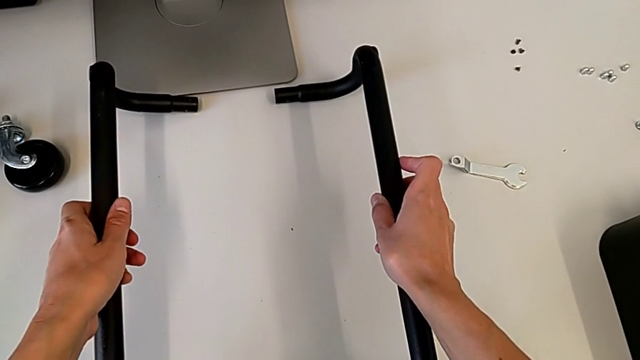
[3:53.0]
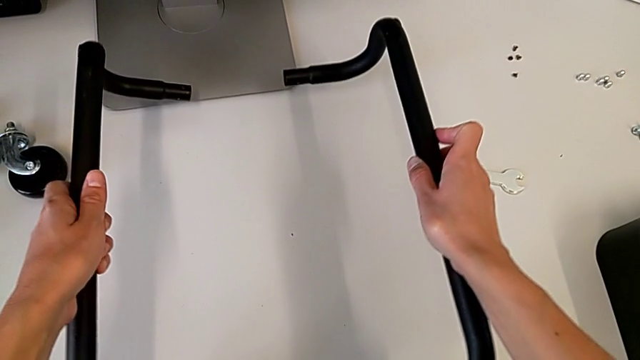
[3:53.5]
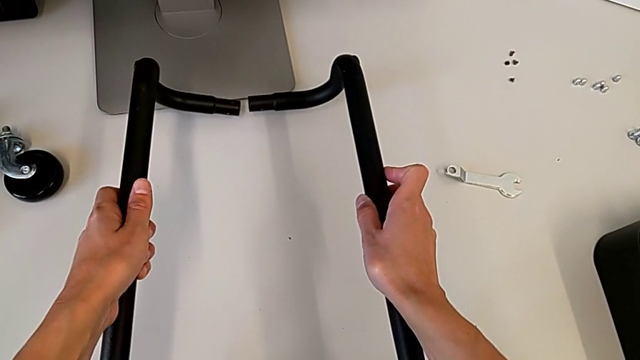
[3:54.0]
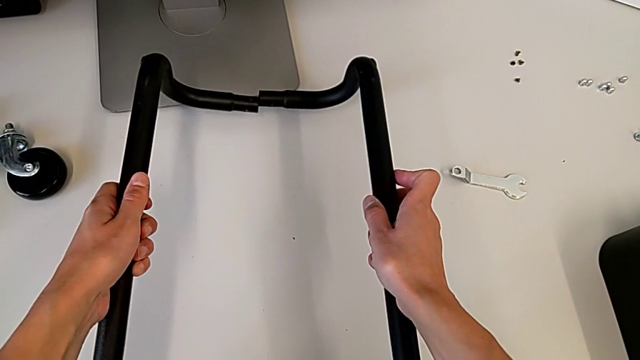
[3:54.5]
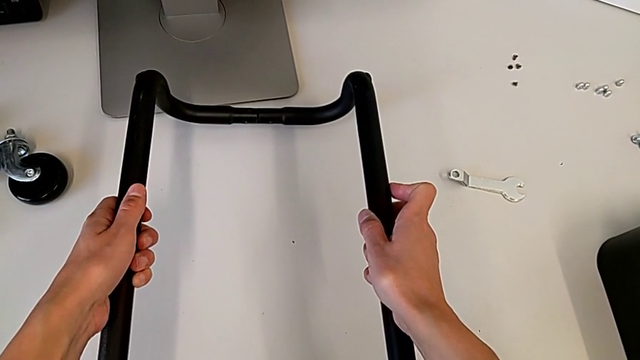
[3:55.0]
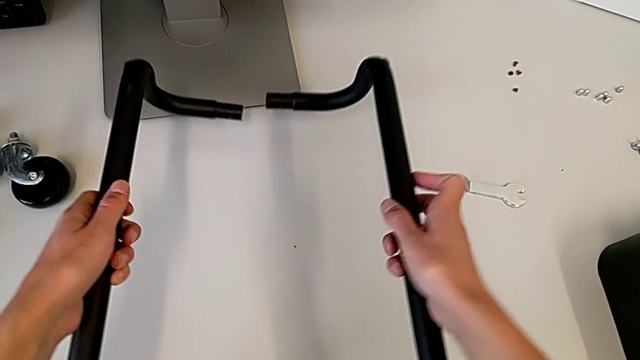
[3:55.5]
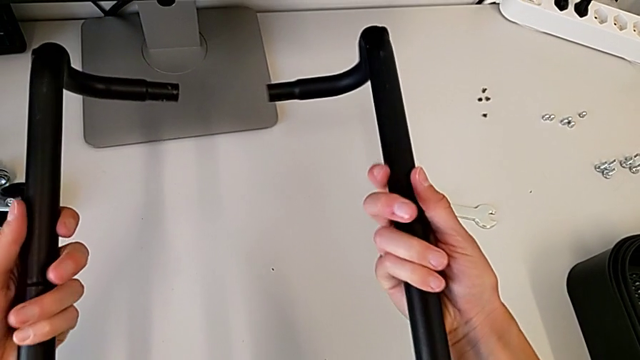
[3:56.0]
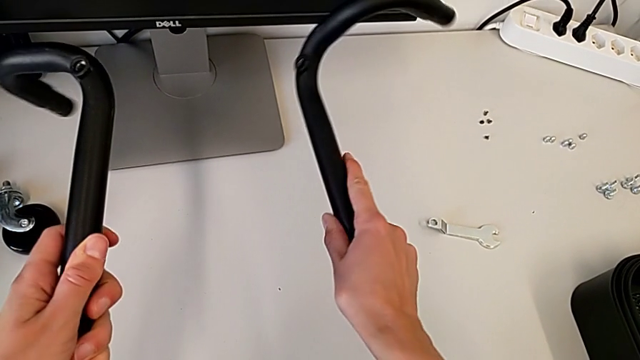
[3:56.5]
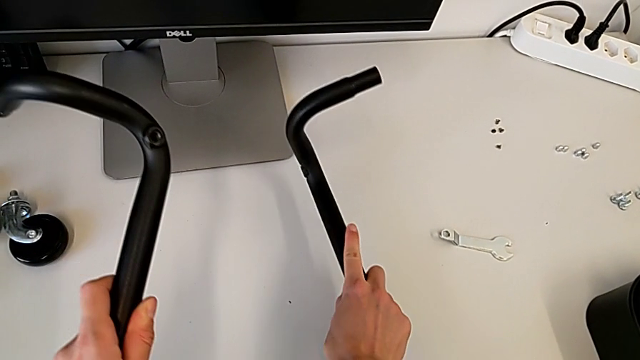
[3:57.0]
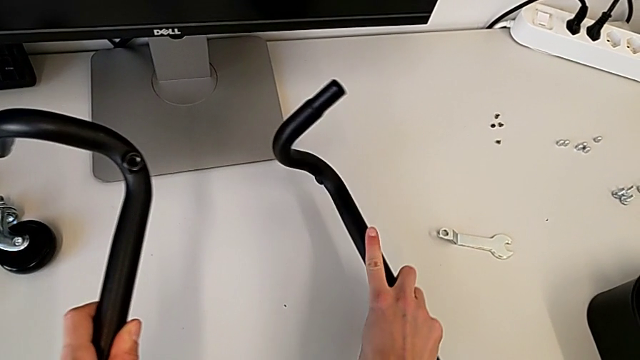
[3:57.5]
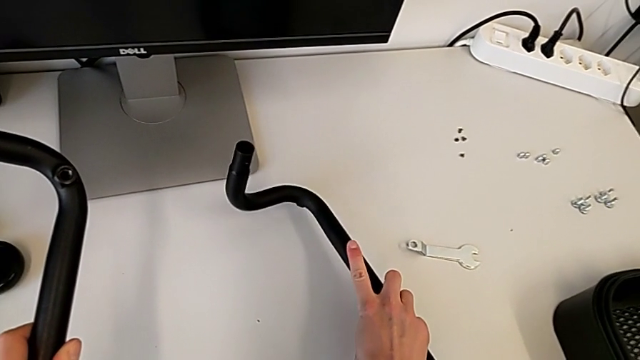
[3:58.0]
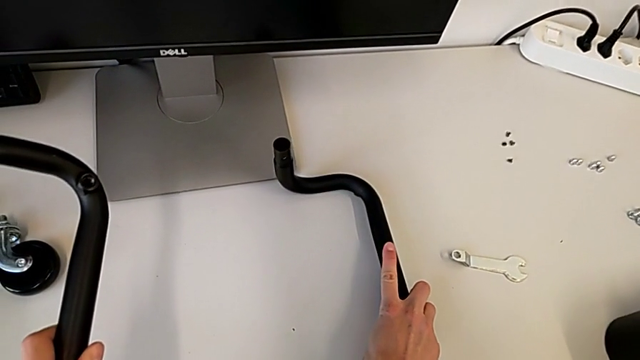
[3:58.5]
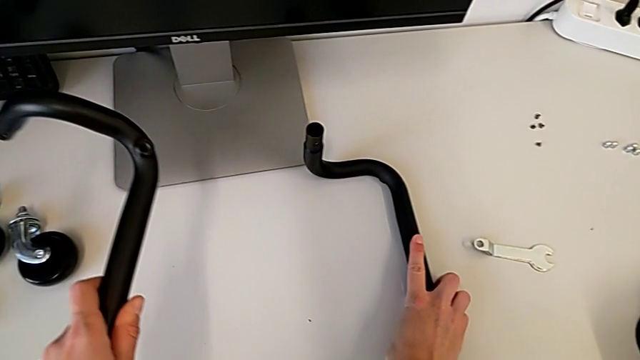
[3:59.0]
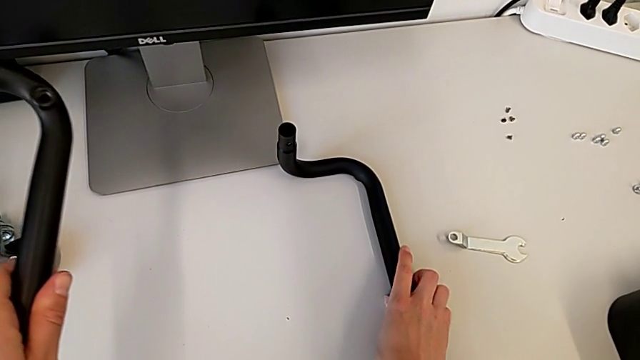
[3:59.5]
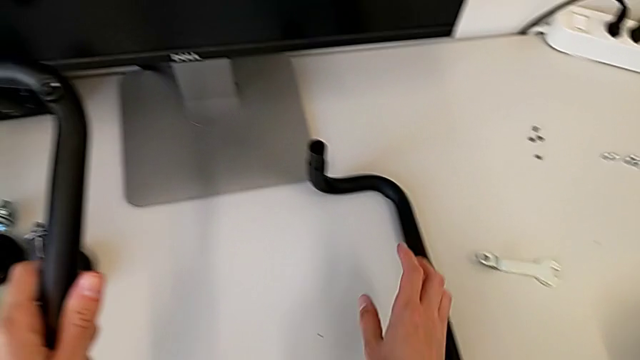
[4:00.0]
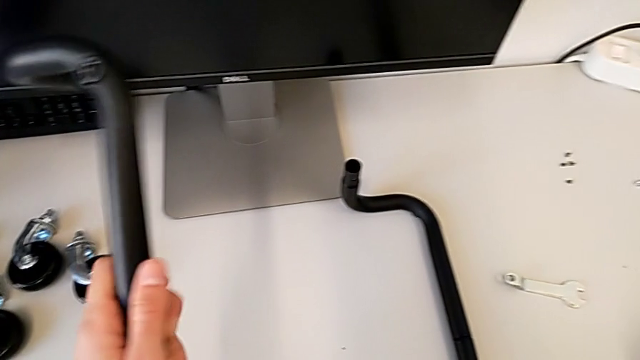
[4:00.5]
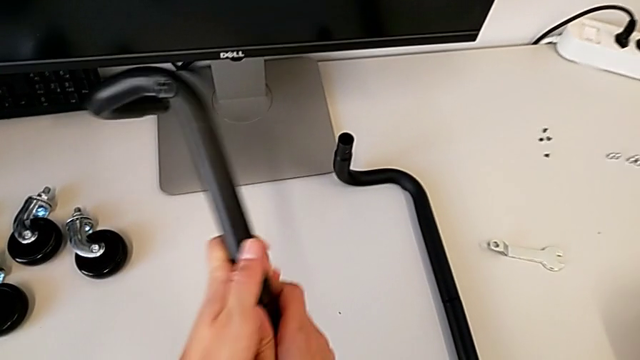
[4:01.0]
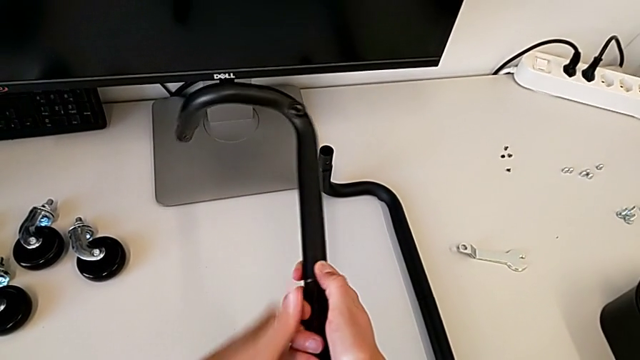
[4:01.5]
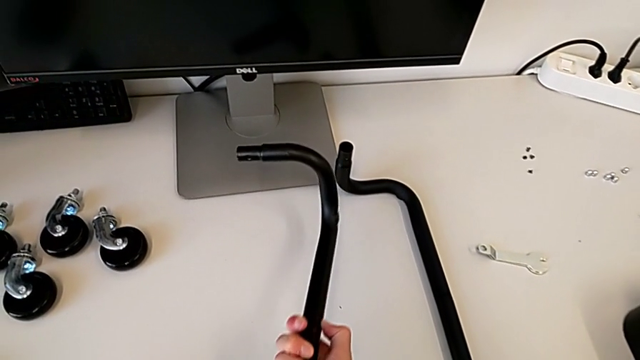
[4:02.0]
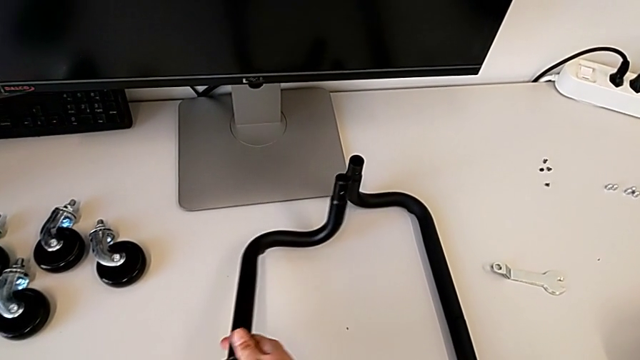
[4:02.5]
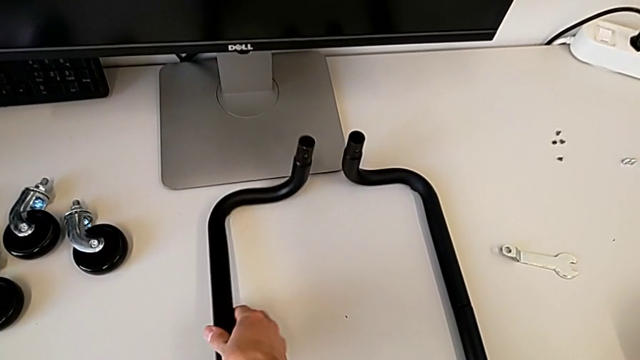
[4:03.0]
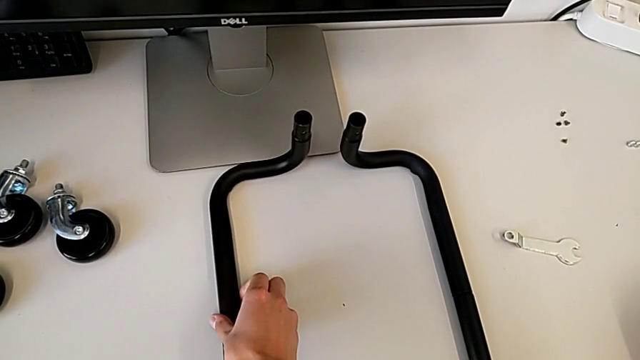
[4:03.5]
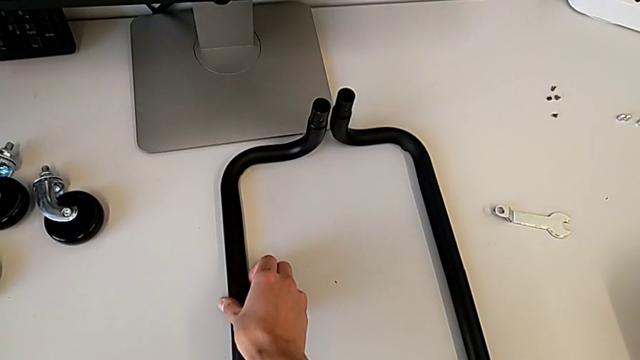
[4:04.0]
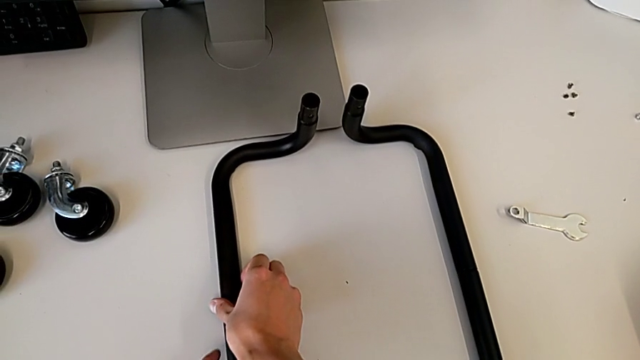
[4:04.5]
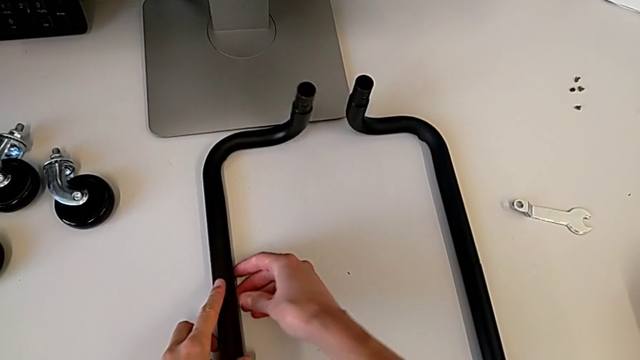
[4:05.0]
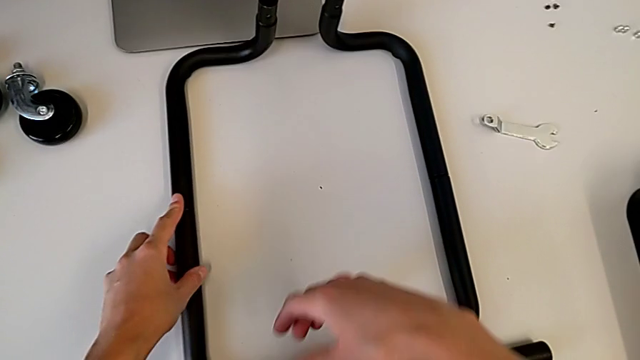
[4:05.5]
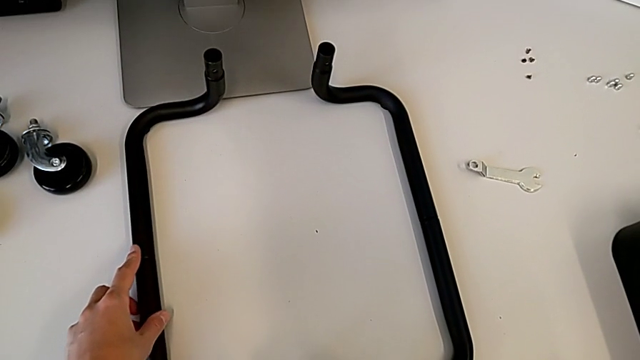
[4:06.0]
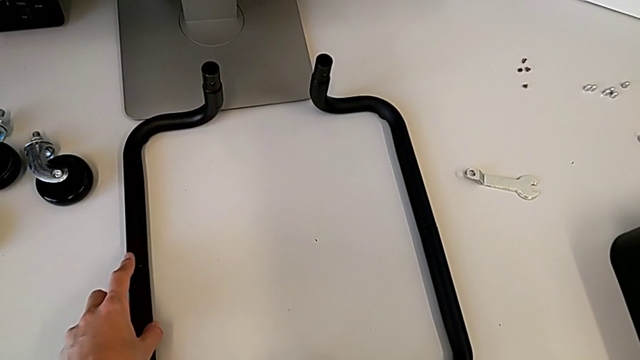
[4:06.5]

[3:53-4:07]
The camera wearer is arranging the base frame. They keep wrongly placing the frame.

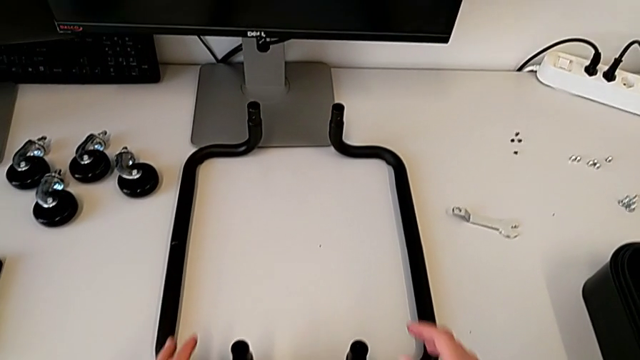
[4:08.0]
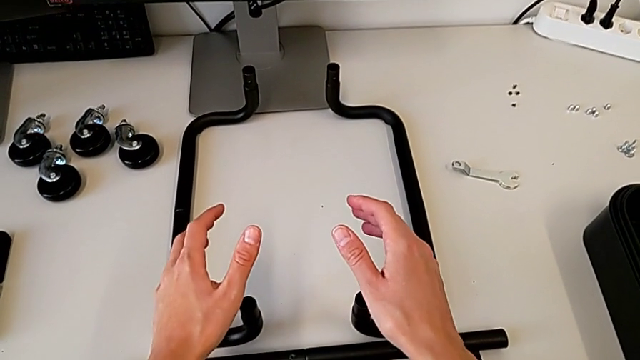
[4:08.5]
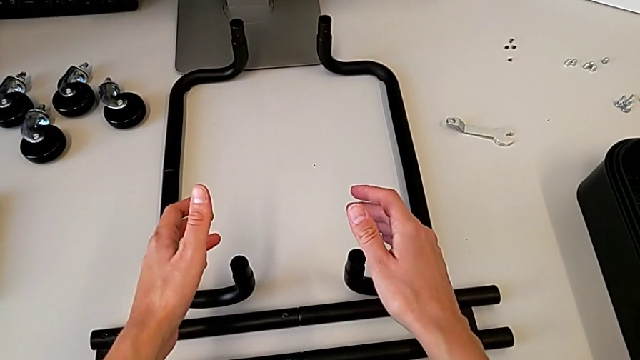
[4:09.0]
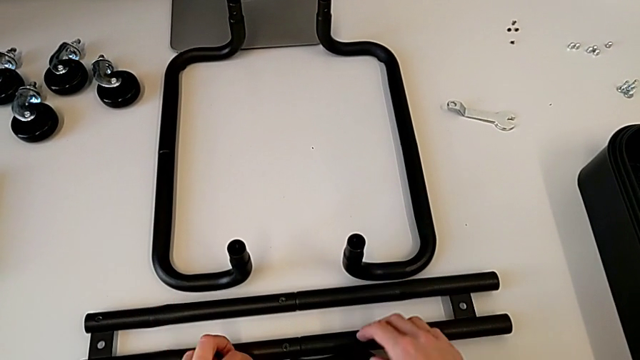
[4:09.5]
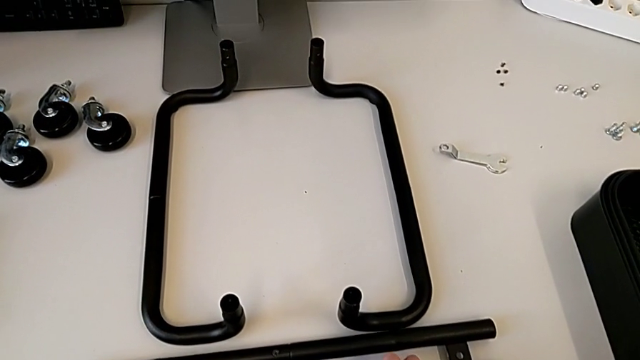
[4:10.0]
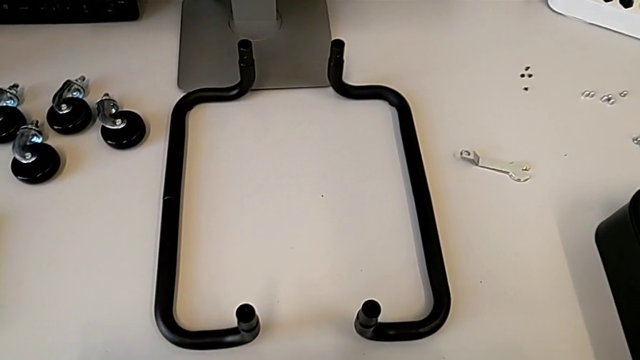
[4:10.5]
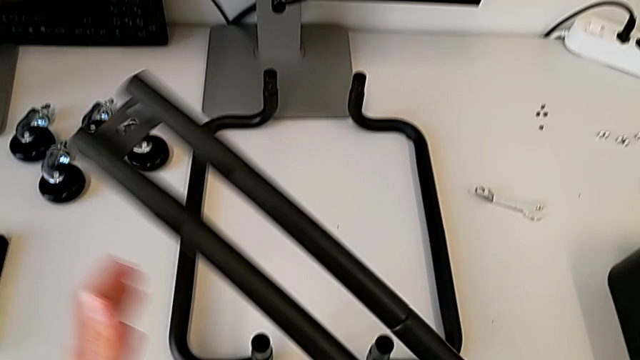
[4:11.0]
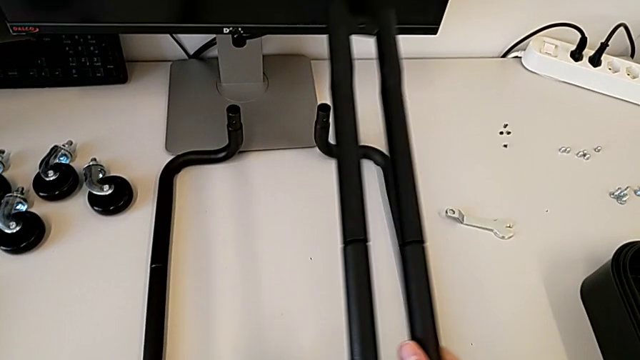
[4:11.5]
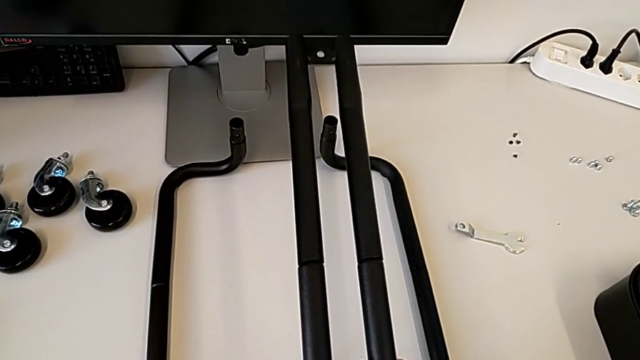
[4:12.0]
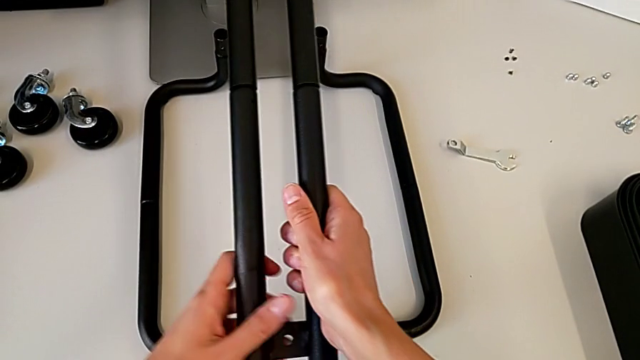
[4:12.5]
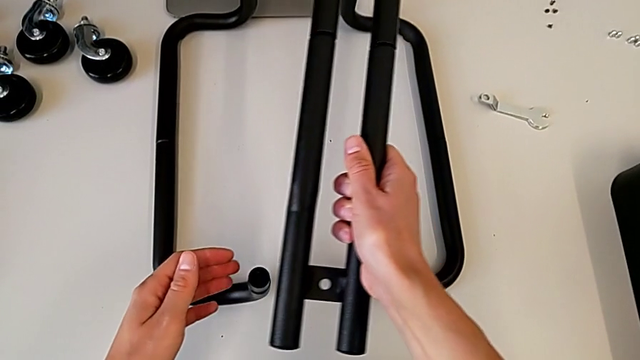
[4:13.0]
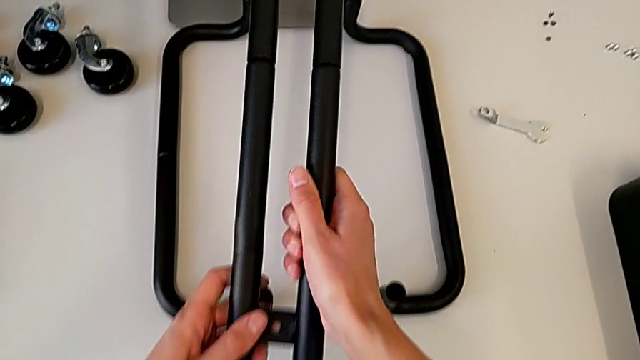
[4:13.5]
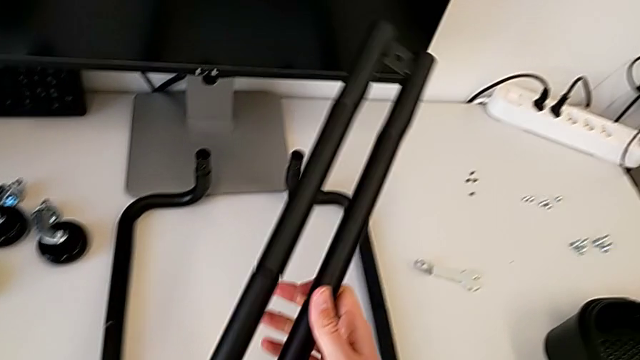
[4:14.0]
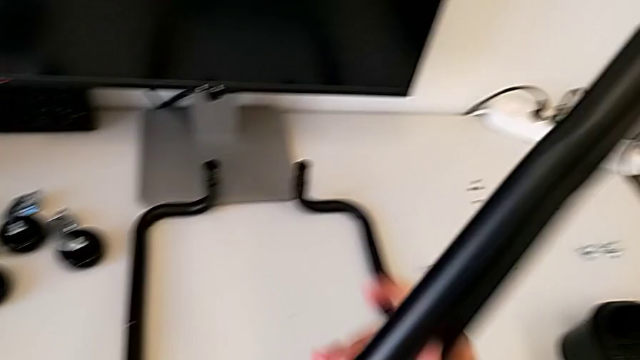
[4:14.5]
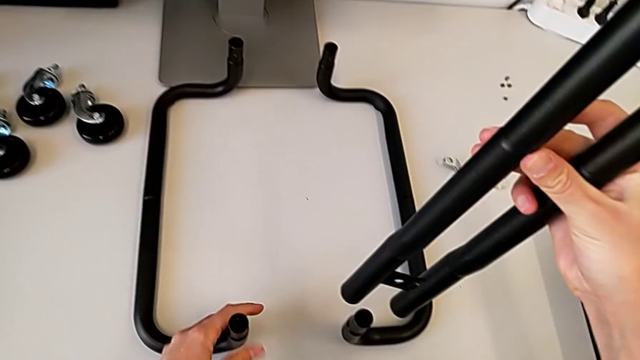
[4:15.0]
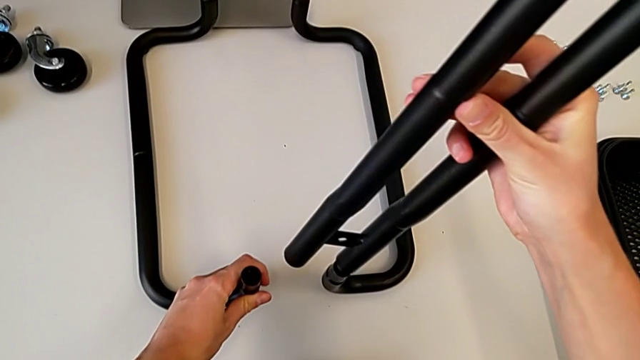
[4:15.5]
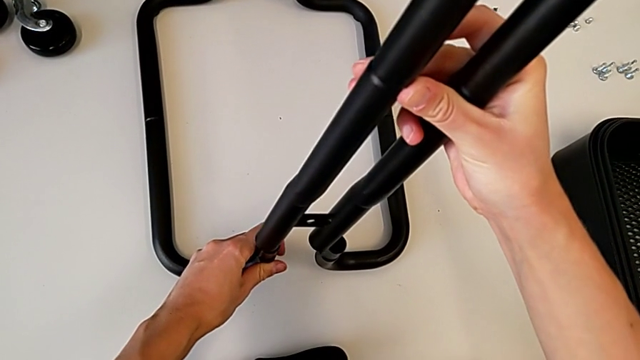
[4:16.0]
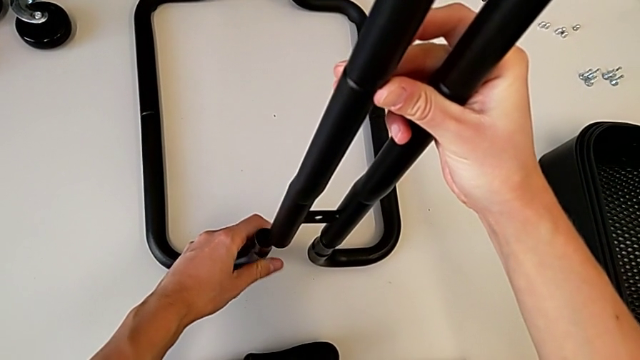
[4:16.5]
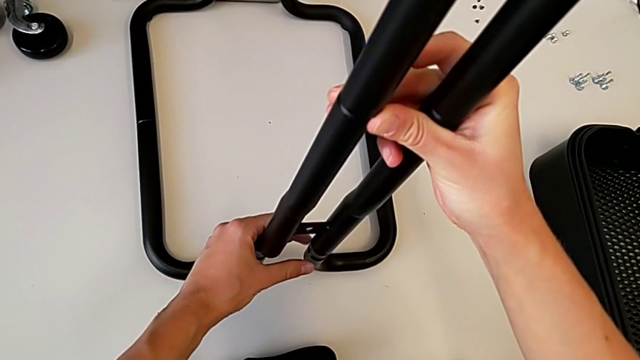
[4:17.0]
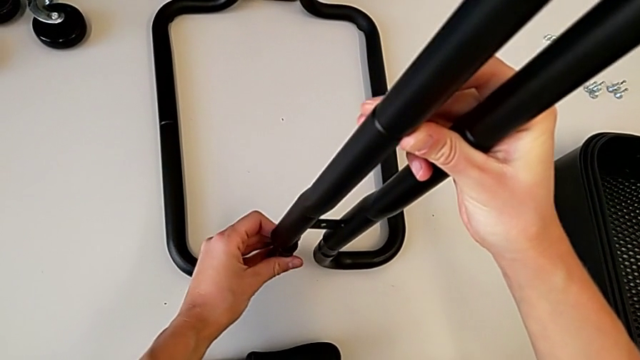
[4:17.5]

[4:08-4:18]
The camera wearer is attaching the bar legs to the base frame. They grab the first leg and begin to wrongly inspect it.
